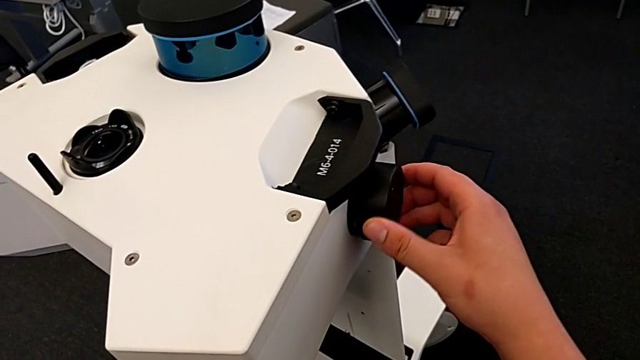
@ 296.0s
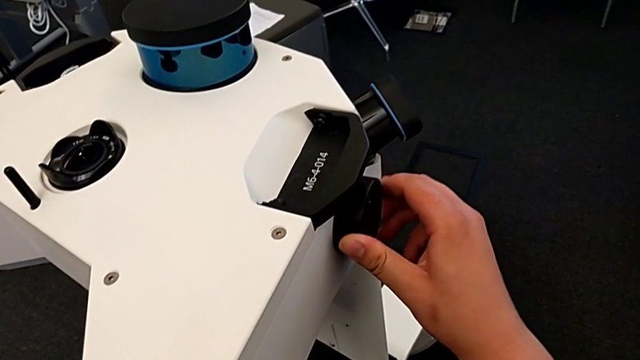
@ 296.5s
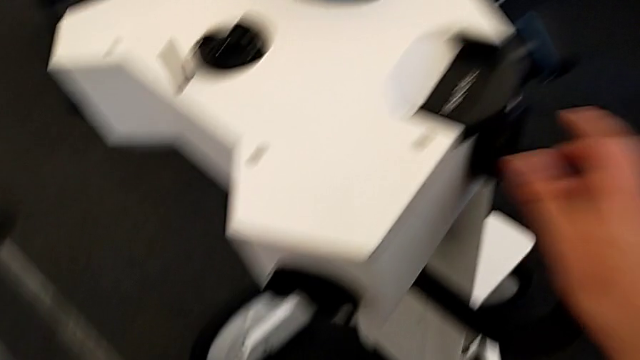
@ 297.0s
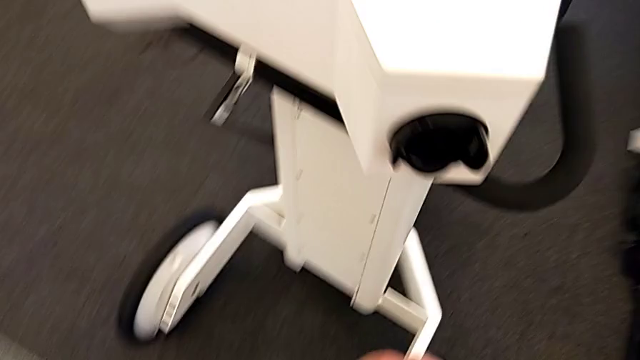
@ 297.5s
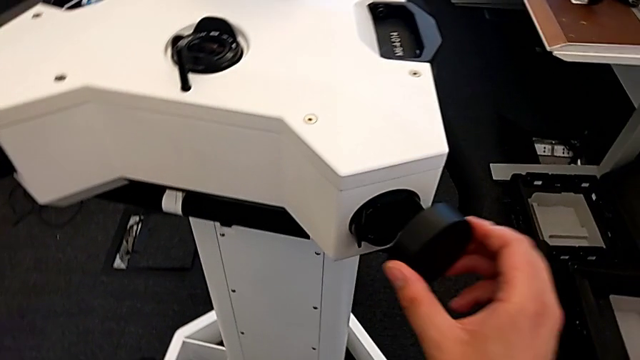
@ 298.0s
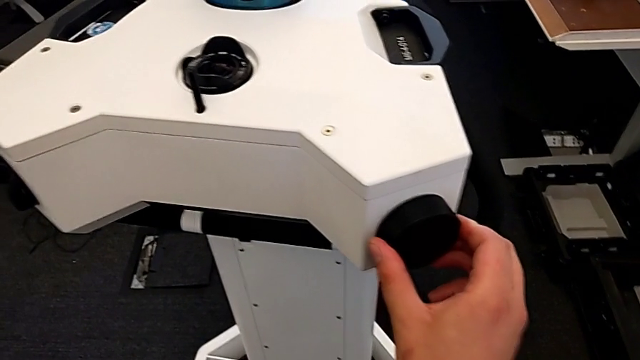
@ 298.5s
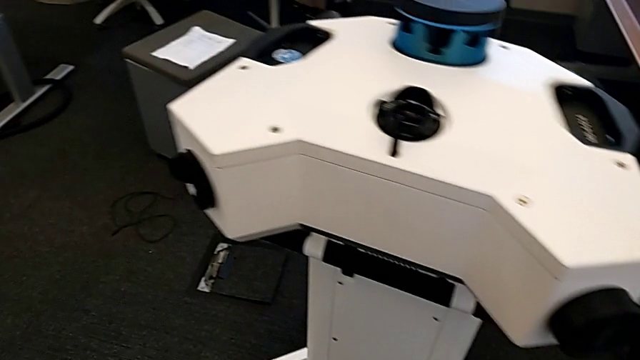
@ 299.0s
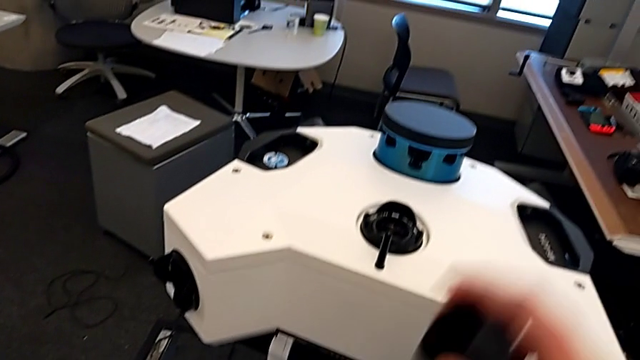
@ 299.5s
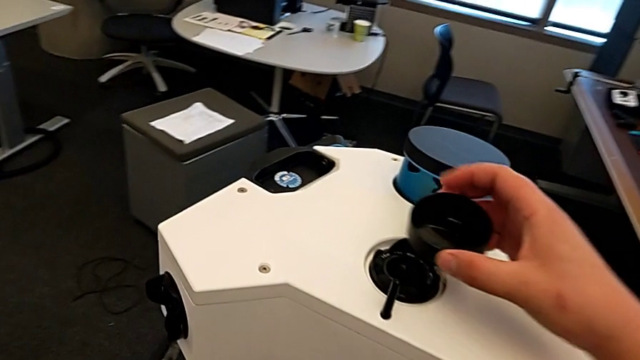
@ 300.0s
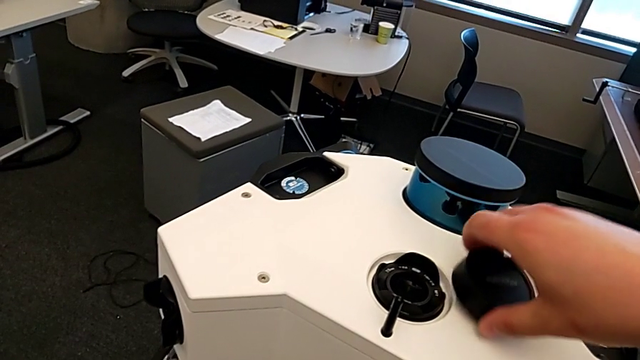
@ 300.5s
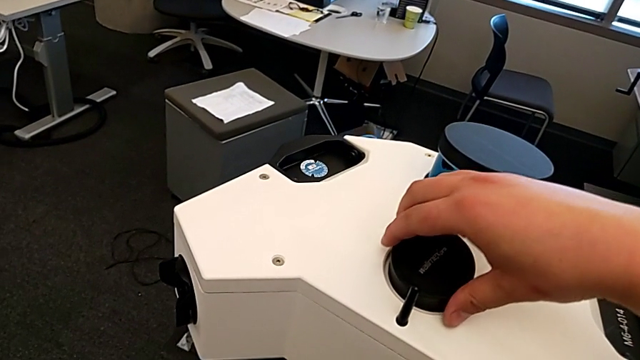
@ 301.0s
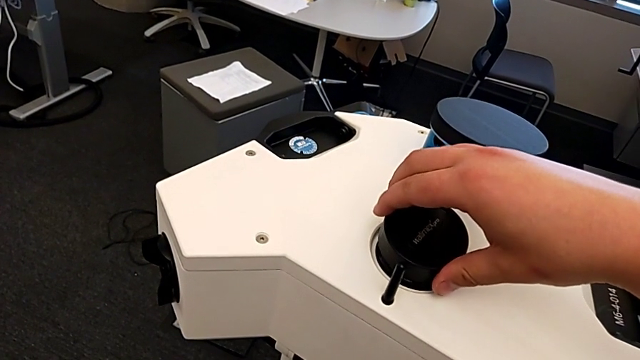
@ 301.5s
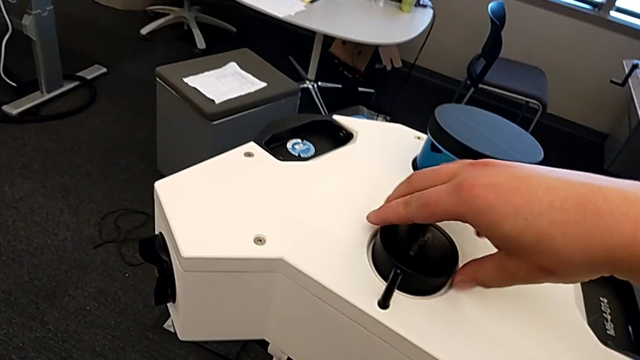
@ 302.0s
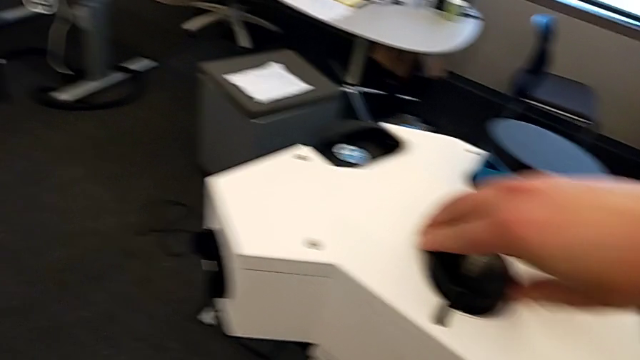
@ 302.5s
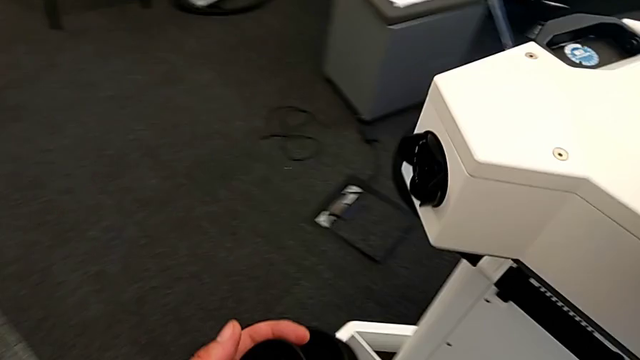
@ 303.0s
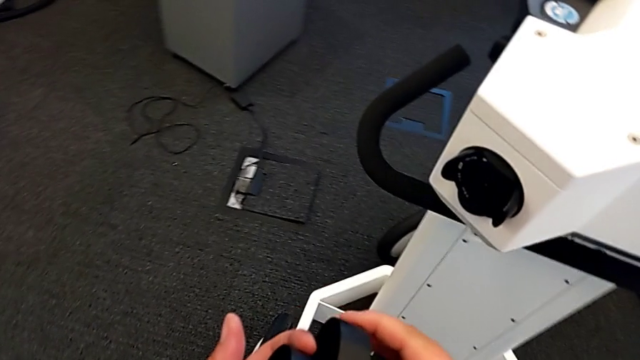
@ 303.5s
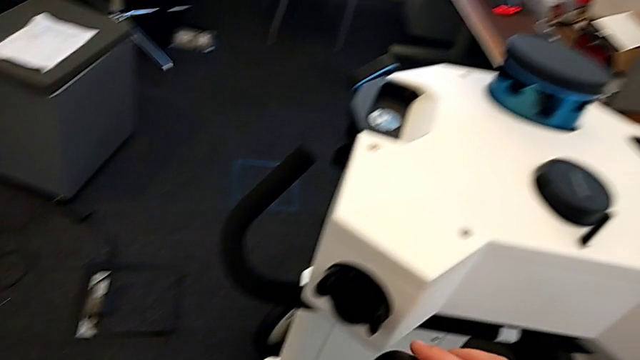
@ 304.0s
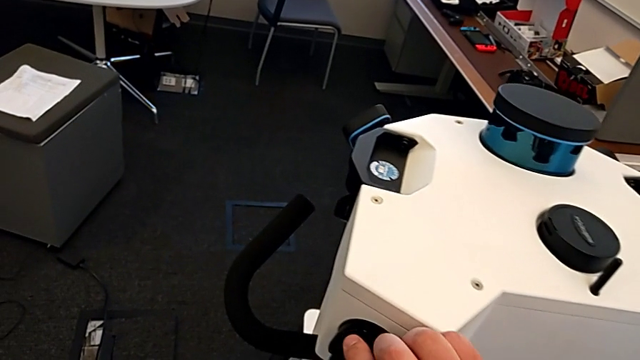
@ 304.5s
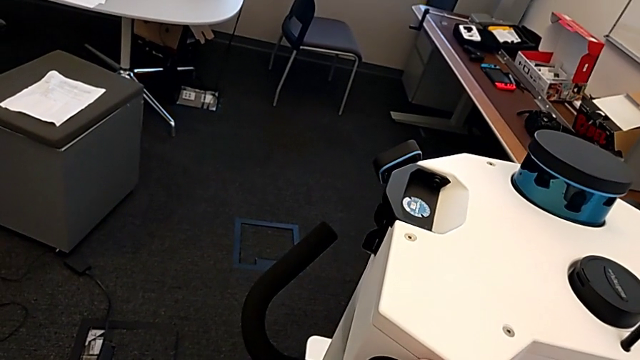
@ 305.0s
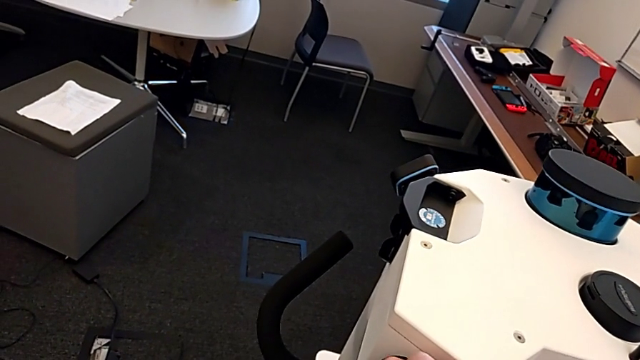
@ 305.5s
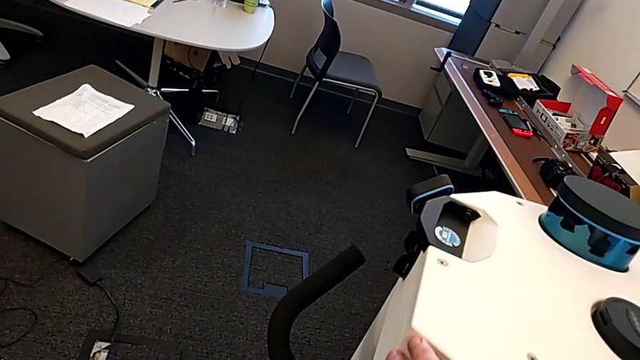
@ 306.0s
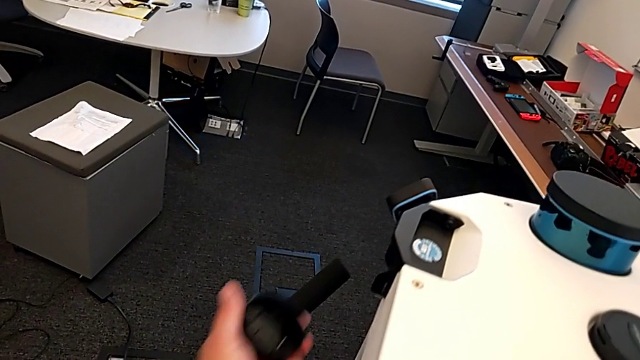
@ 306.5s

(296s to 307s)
The camera wearer is removing the navvi's head. They place the third lens, place the fourth lens and place the fifth lens.

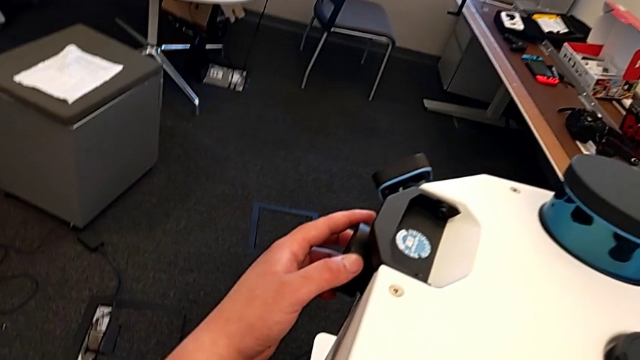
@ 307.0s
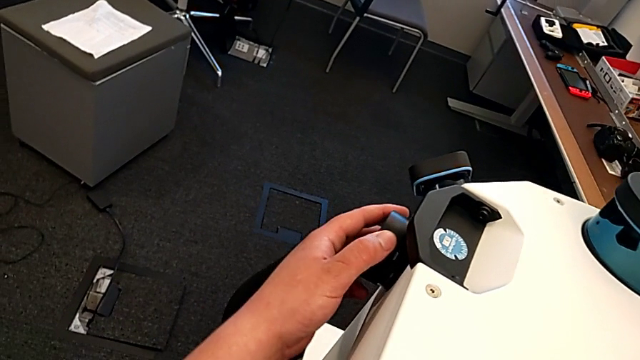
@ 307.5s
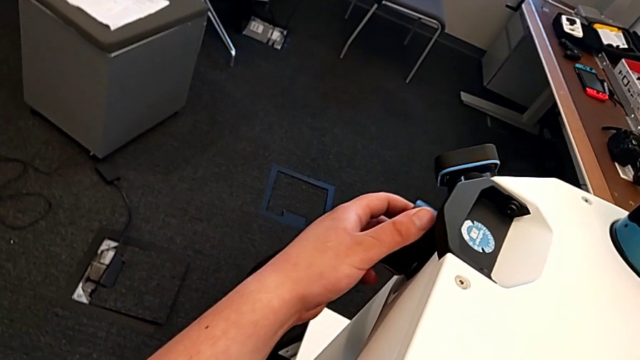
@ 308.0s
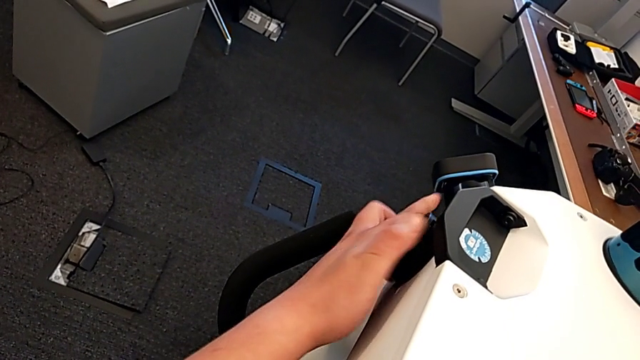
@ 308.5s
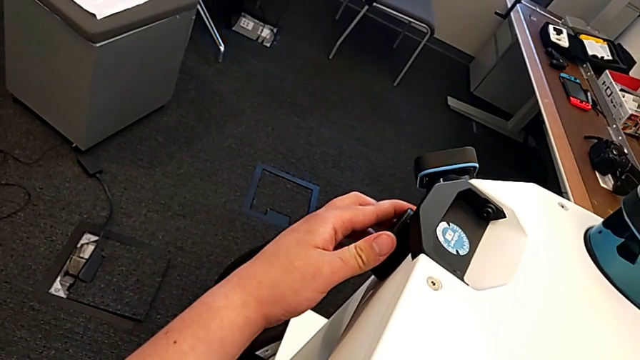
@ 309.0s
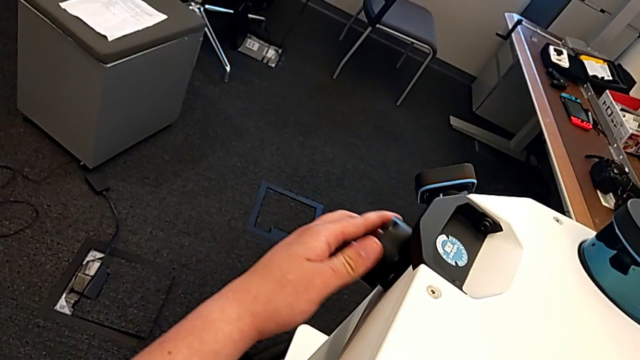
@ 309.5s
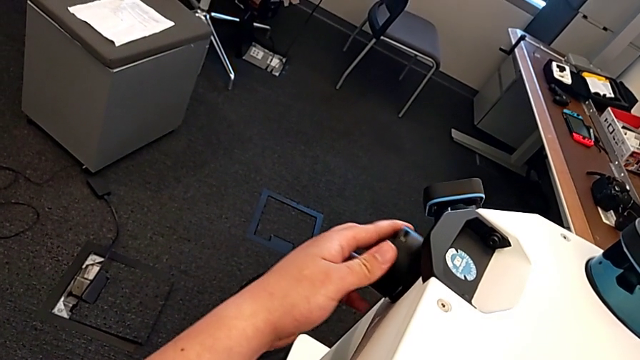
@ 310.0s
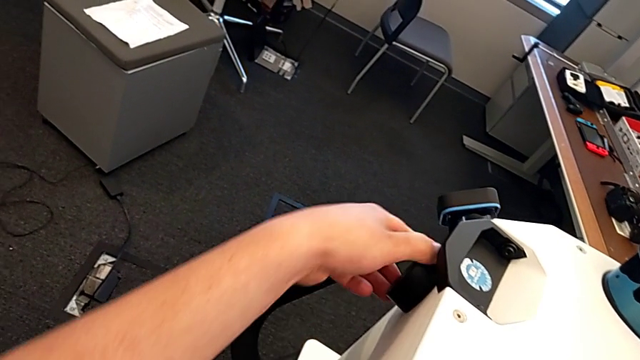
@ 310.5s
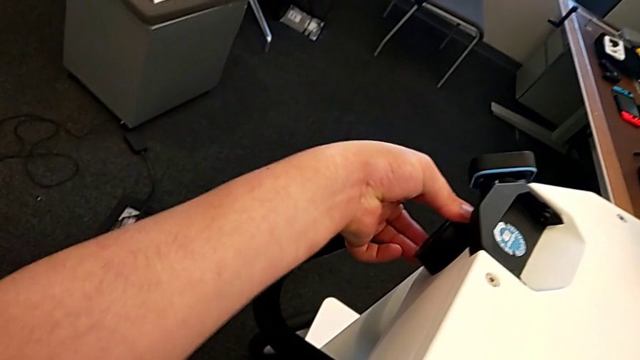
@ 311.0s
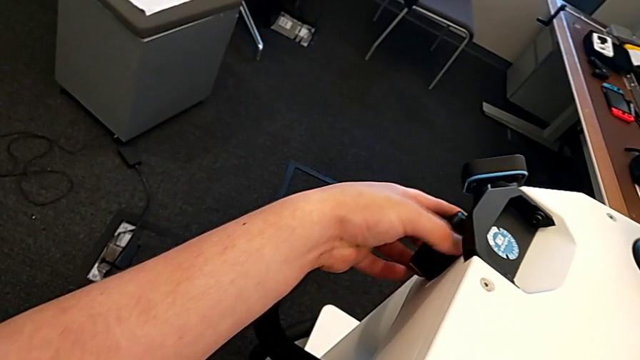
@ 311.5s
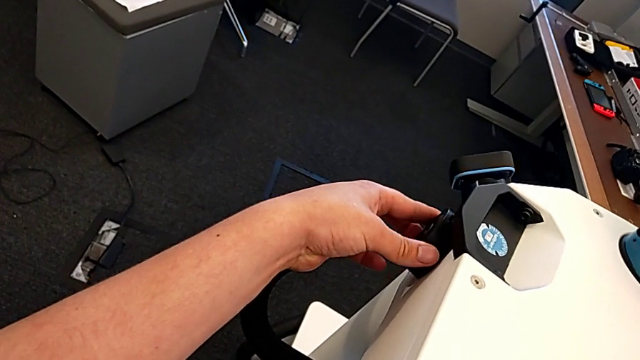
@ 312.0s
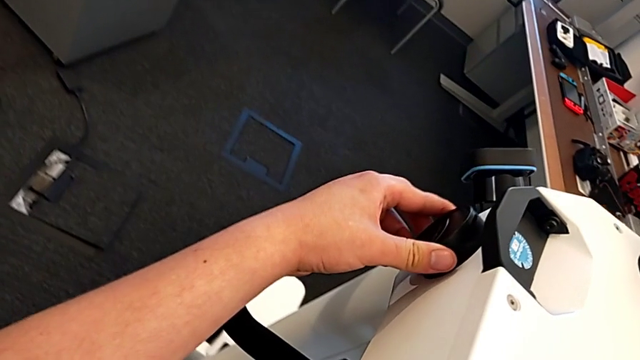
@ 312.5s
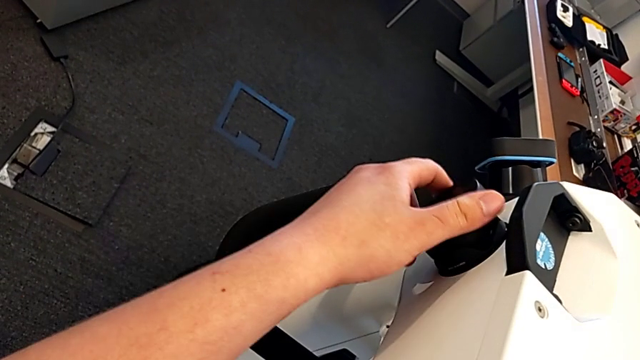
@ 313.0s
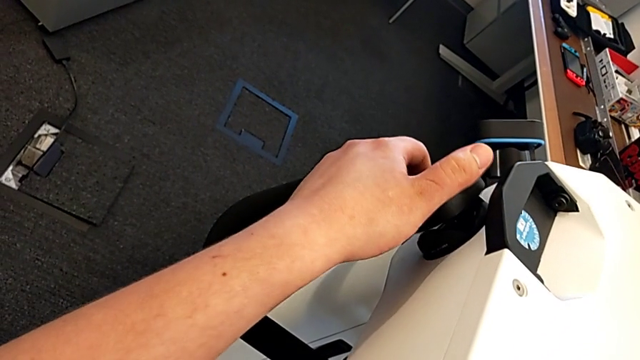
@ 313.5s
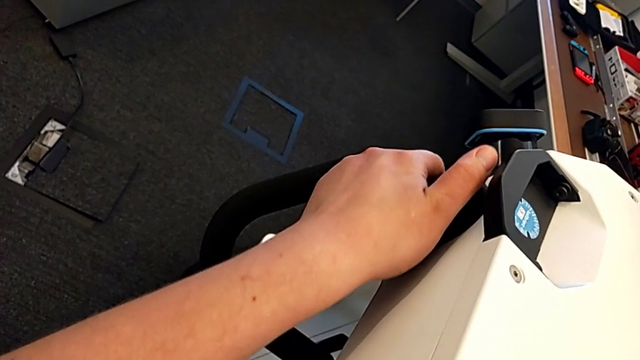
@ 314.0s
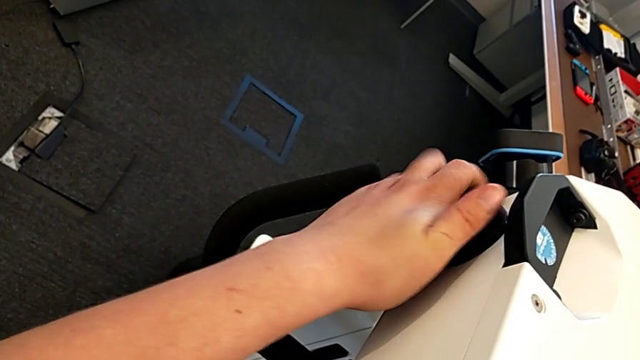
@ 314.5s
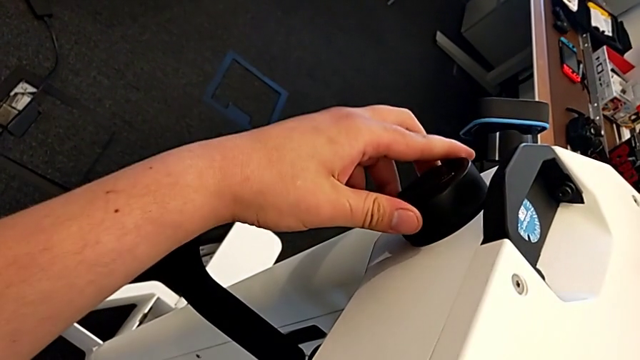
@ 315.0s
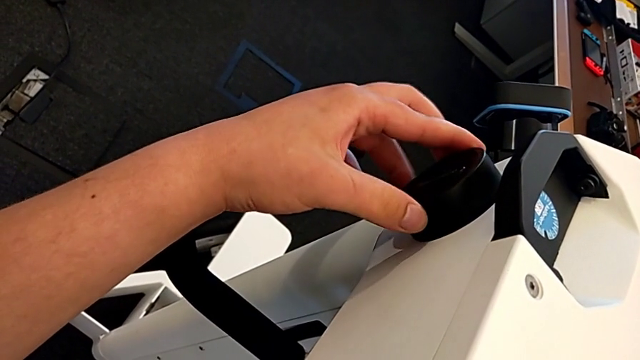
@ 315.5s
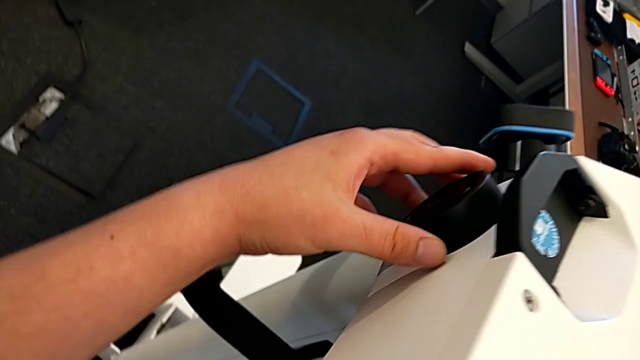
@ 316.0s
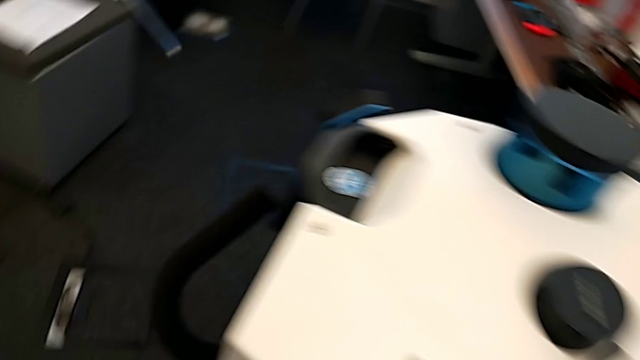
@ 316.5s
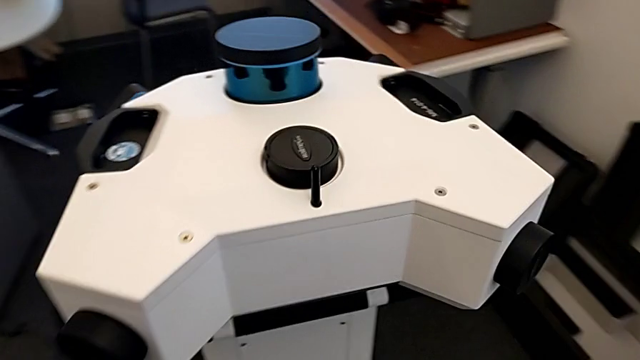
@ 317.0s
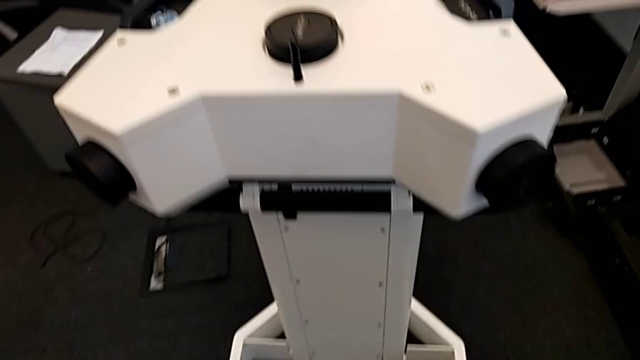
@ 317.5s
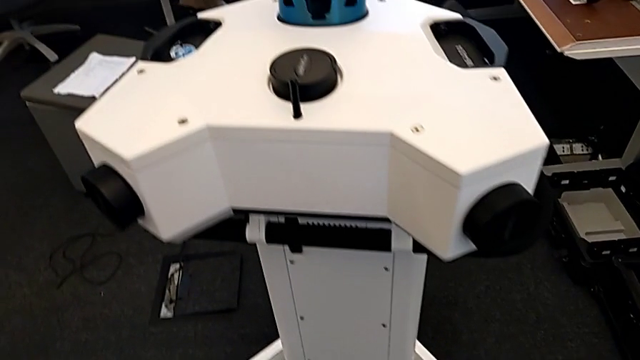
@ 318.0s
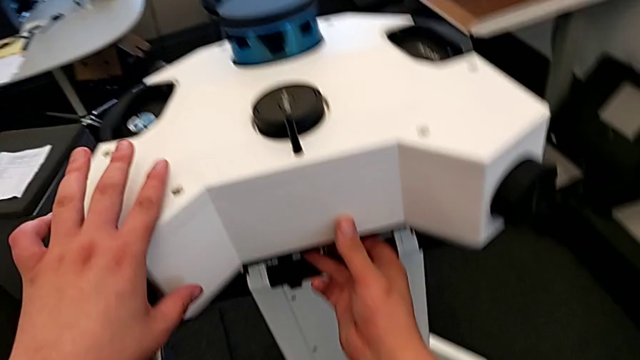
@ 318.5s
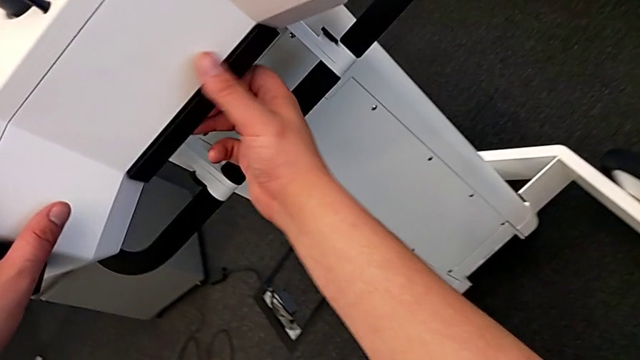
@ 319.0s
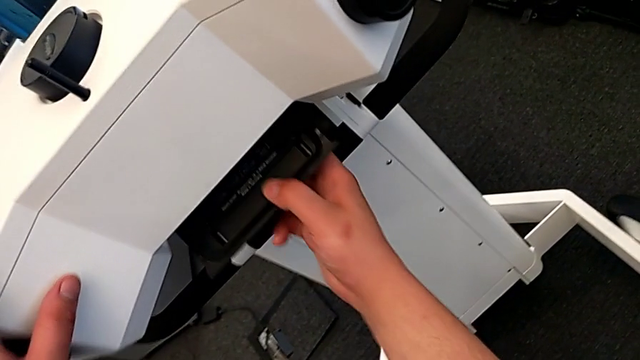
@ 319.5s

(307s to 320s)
The camera wearer is removing the navvi's head. They place the sixth lens and begin to unlock the M6 head.
